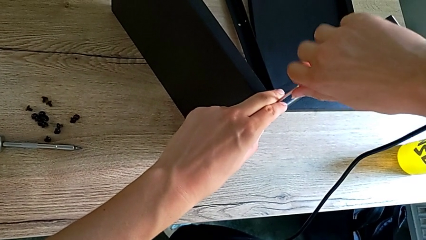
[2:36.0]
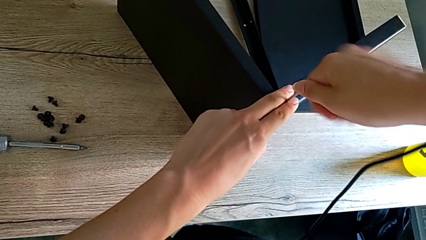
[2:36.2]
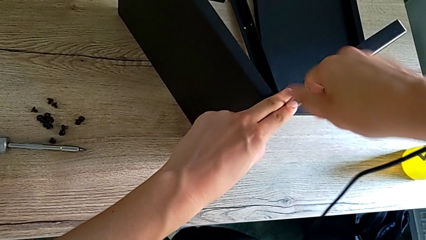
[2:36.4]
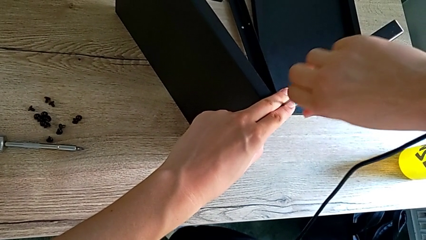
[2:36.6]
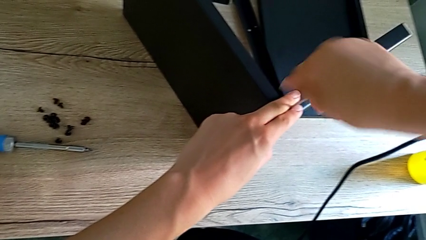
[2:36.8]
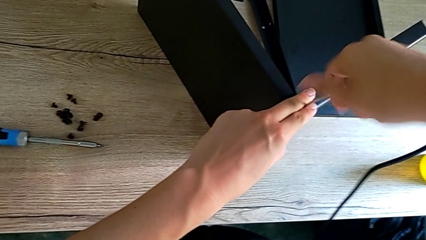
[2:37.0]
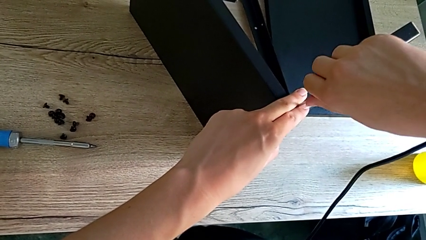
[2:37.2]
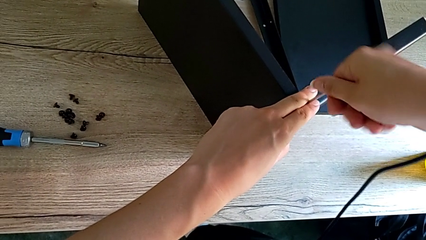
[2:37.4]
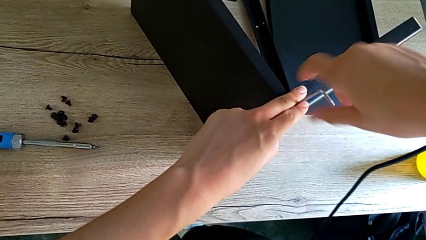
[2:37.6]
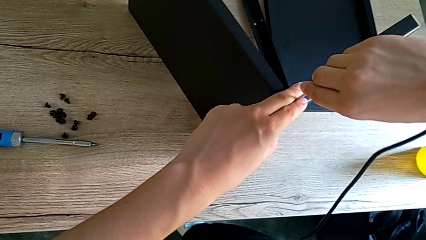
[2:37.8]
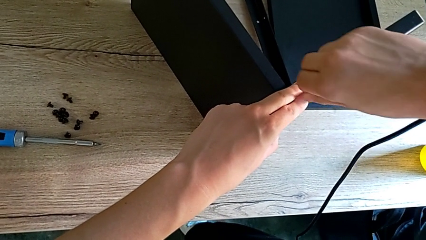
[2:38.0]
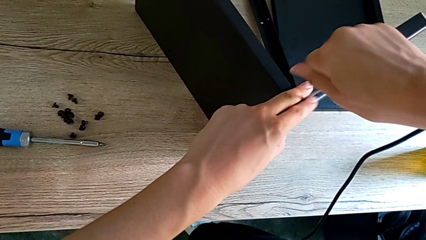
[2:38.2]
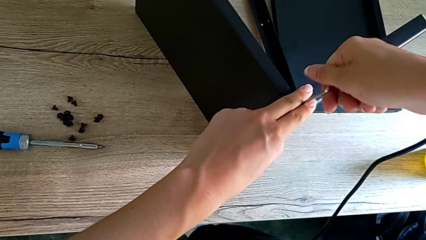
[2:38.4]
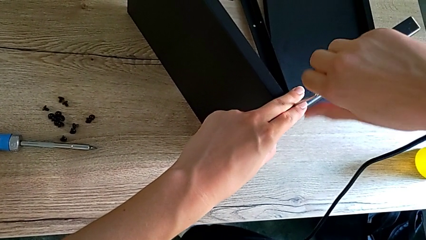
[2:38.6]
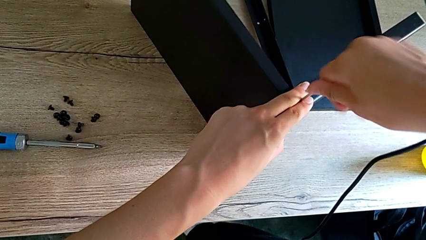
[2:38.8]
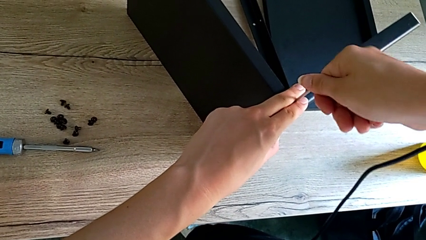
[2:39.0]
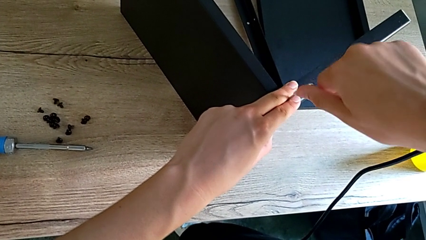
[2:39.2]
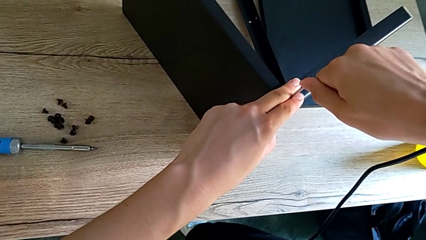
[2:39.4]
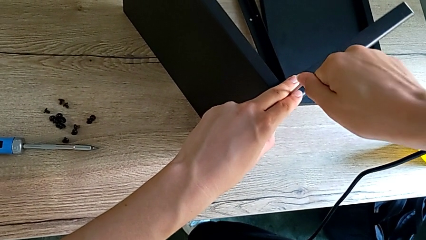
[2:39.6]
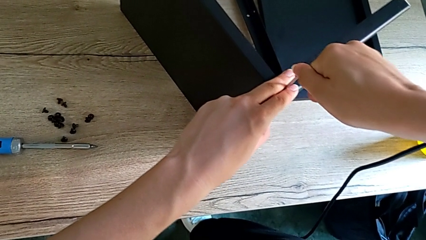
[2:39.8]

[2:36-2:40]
The camera wearer is assembling the first leg onto the shelf. They keep screwing the second hex socket head.

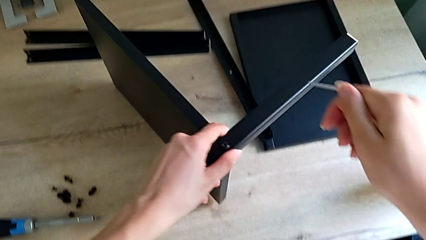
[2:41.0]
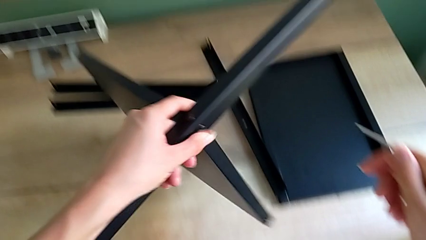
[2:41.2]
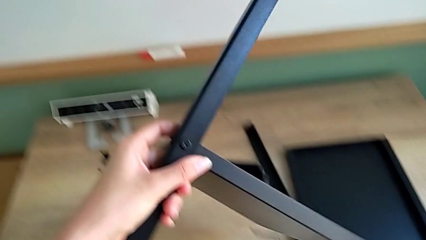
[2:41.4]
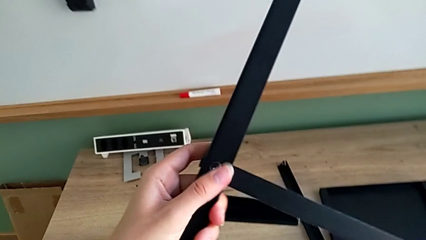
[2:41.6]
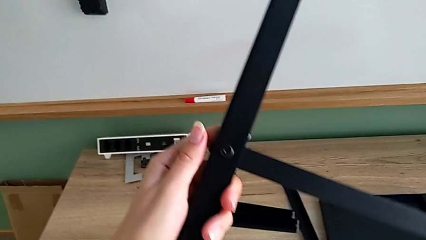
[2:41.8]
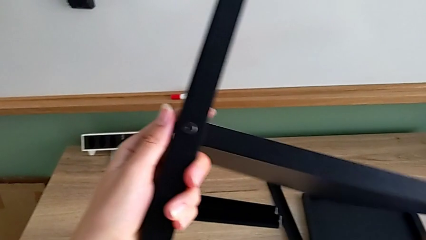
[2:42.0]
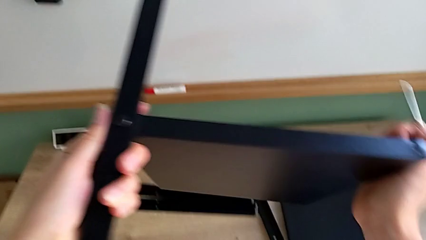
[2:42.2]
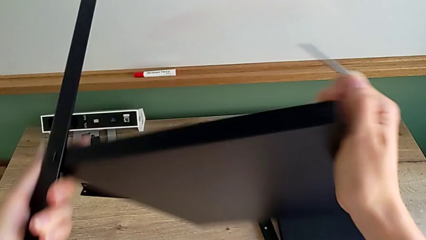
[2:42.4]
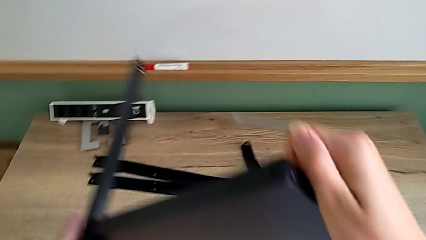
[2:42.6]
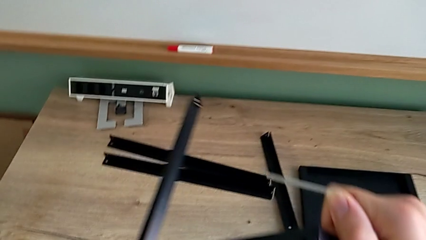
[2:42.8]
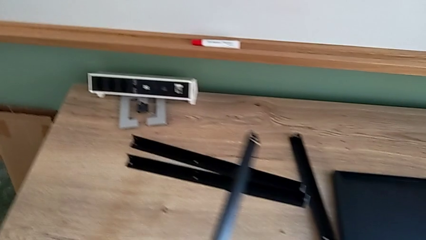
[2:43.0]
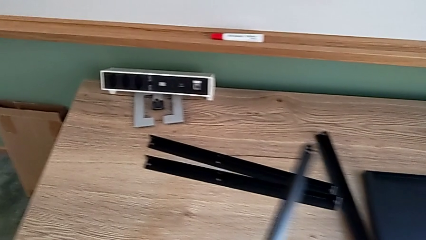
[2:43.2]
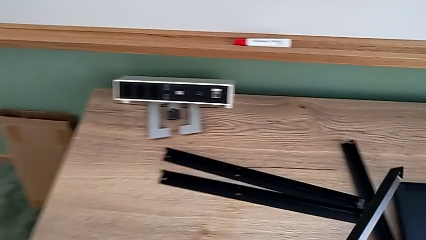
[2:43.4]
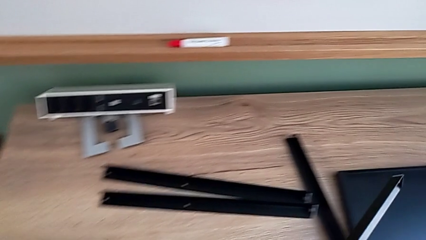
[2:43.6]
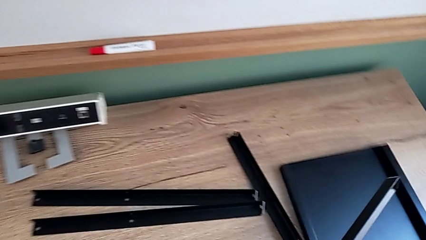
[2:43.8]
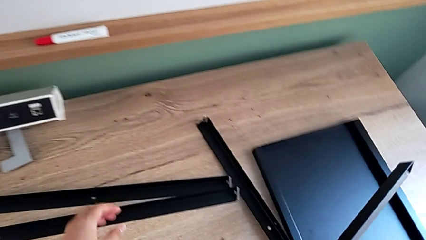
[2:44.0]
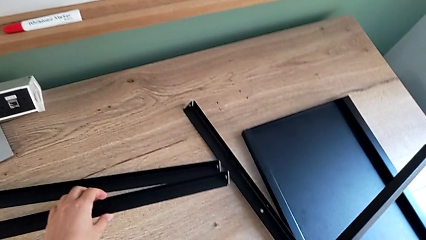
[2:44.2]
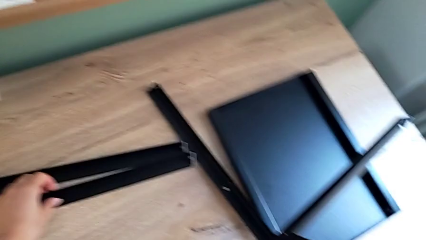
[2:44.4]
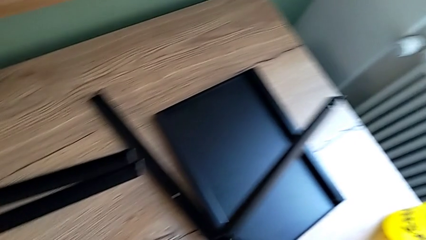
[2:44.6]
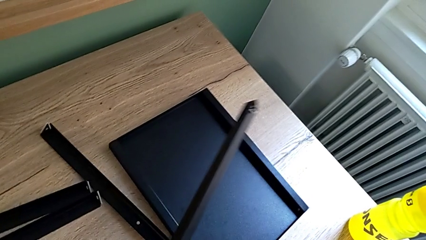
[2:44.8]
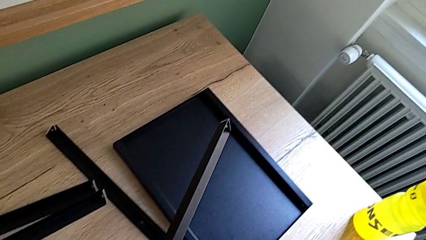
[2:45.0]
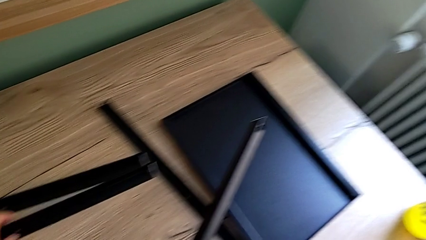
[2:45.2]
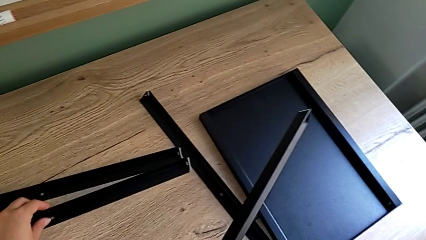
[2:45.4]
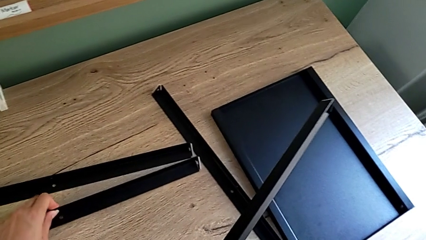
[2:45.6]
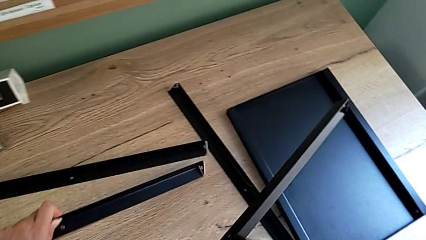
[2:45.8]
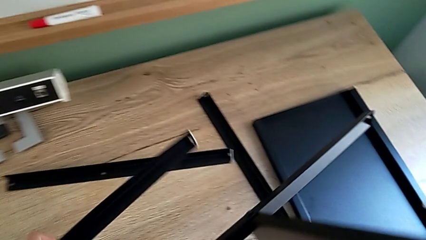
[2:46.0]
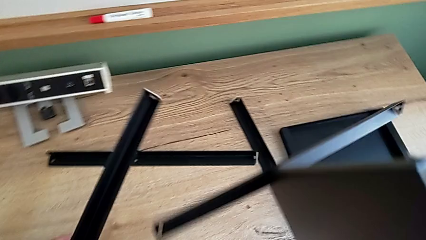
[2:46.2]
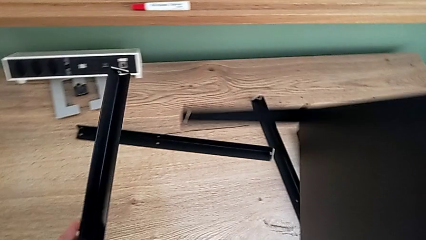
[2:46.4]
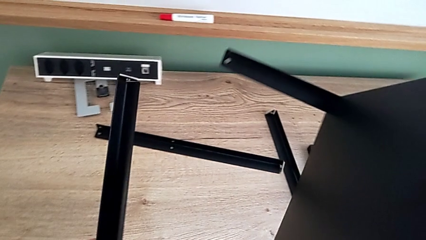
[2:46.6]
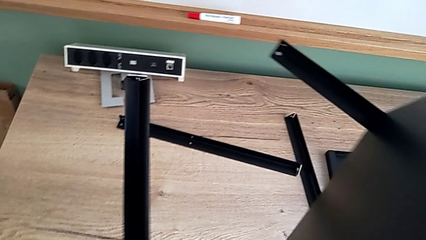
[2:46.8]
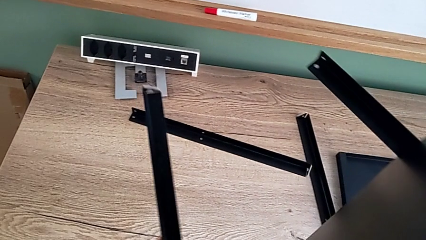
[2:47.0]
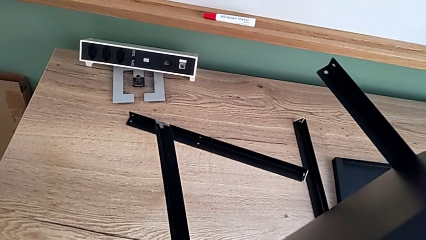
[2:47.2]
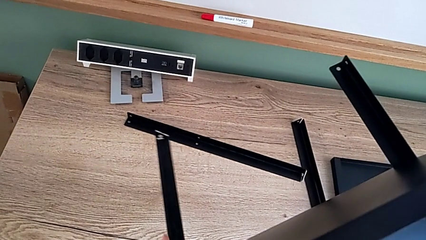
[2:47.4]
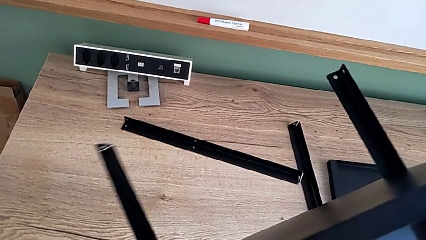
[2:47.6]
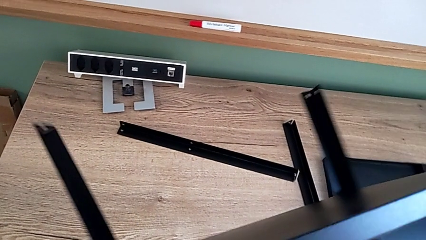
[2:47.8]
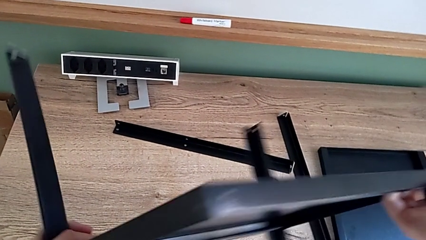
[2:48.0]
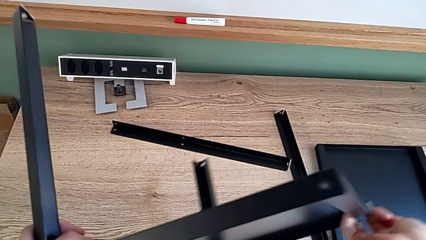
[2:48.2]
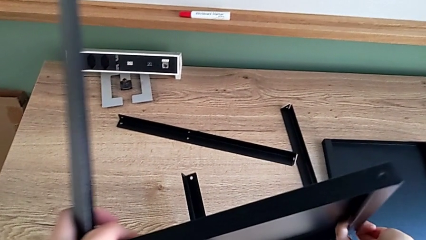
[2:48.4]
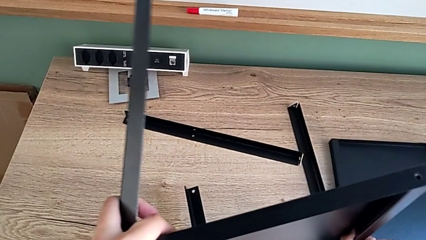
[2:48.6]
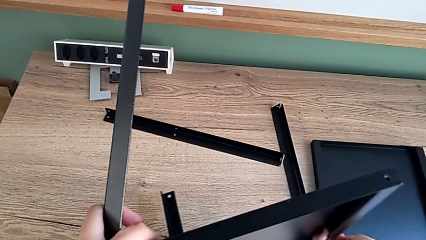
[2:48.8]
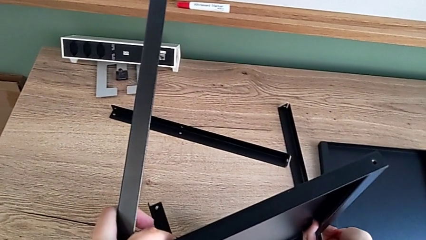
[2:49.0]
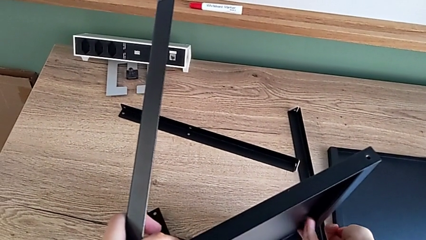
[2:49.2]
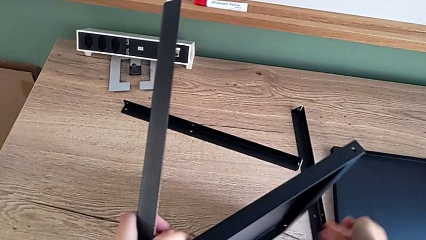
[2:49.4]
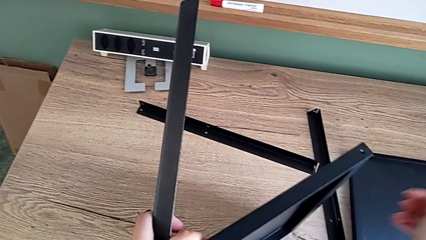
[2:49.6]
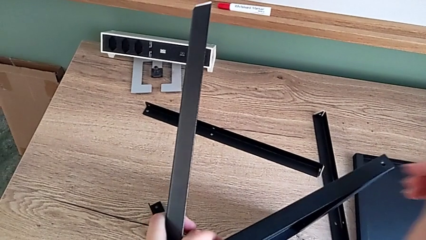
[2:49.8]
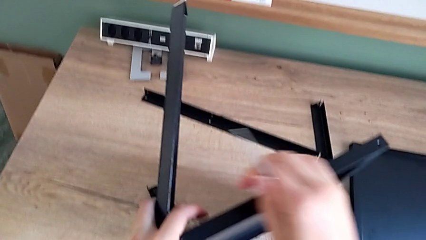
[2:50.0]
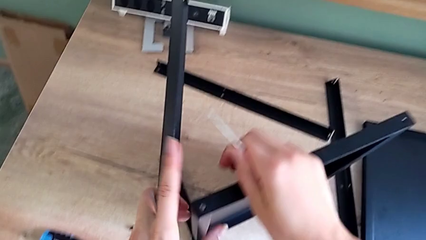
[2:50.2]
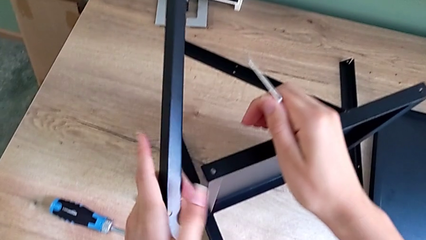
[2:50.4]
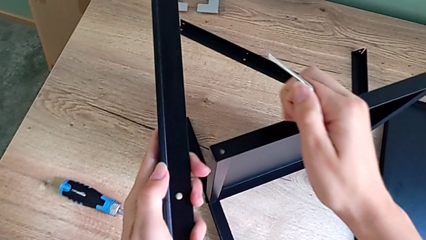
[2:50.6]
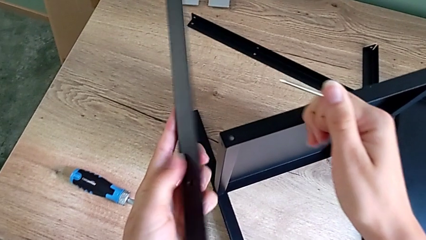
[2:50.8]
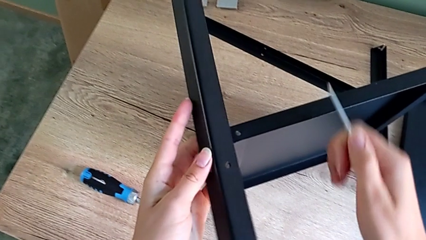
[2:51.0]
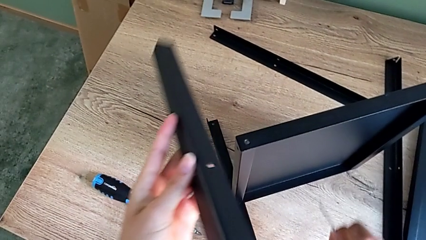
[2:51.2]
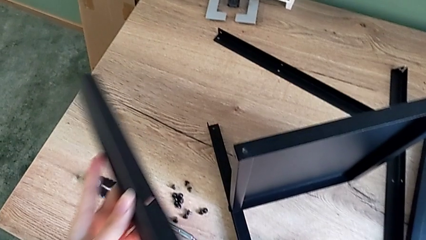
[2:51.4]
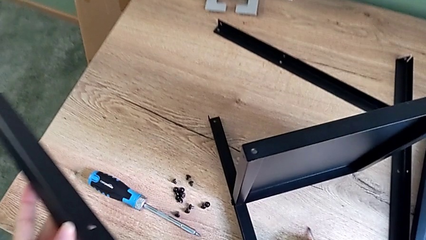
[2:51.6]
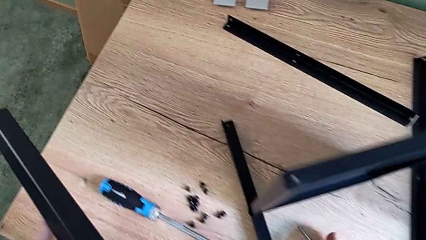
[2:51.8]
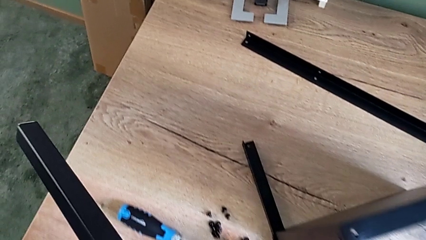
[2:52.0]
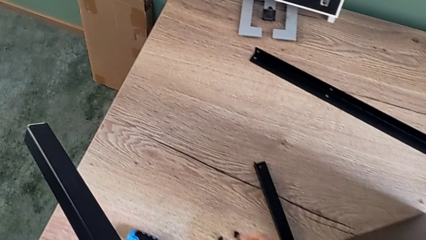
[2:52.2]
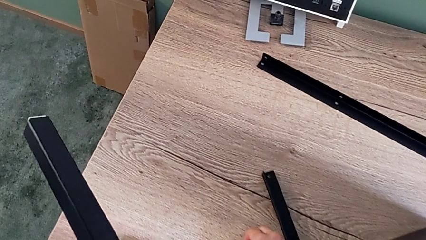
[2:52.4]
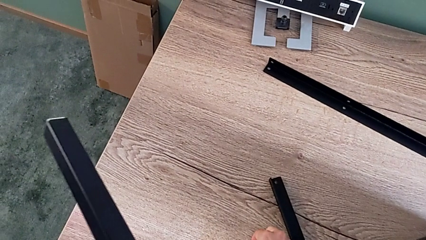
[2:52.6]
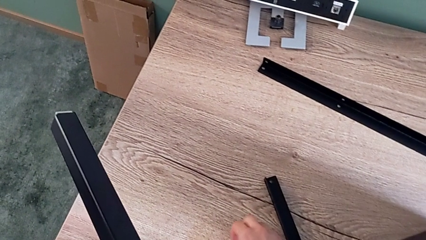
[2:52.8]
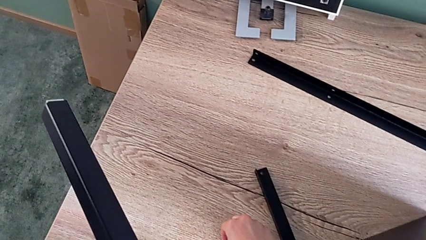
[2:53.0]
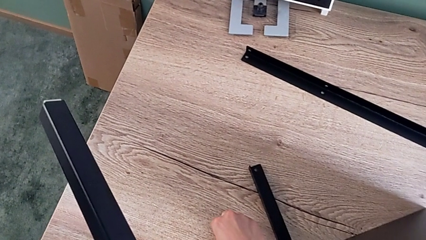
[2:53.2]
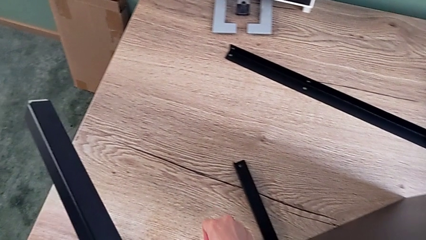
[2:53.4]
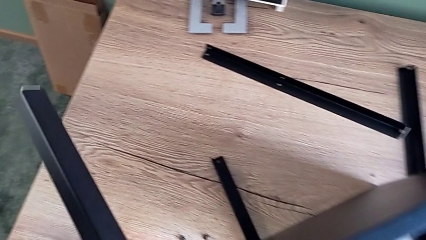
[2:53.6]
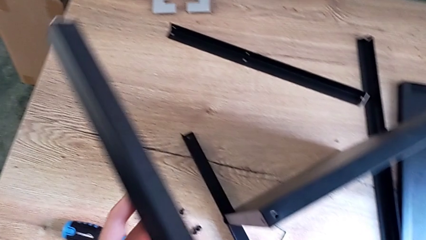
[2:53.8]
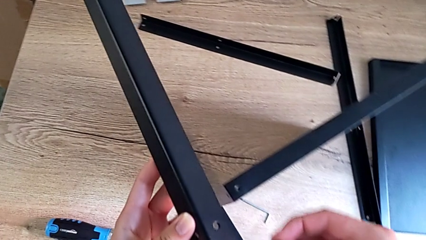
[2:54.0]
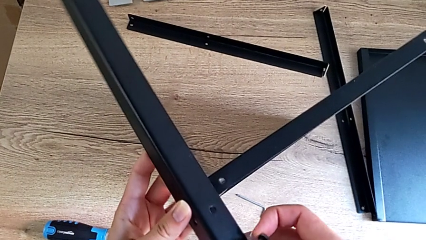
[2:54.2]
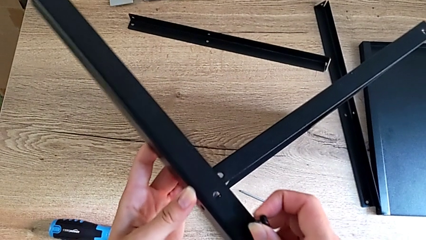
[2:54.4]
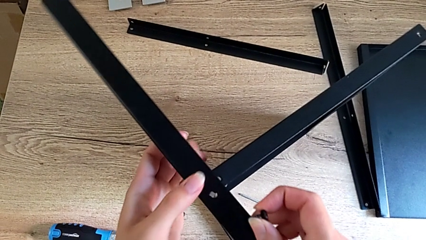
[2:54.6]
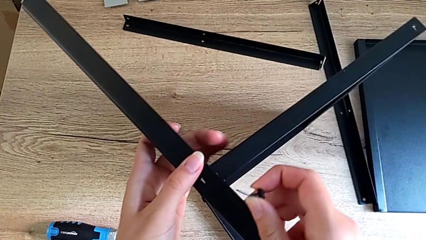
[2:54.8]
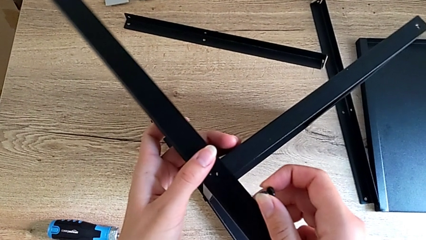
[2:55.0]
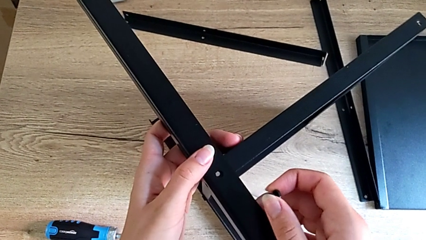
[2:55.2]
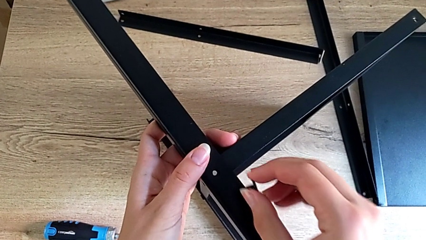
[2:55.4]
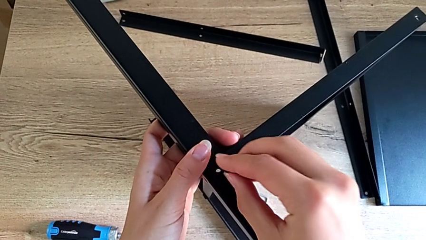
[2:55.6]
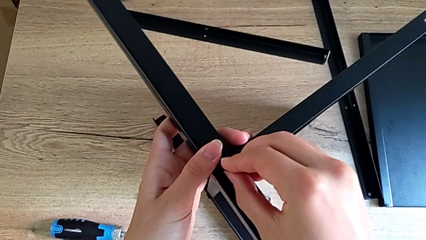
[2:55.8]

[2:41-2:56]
The camera wearer is assembling the second leg onto the shelf. They rotate the black nightstand, grab the black tray and assemble it.
